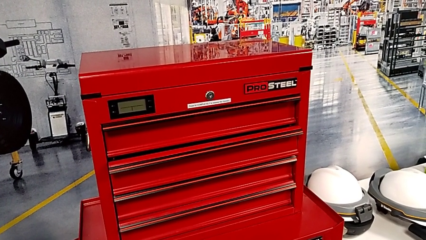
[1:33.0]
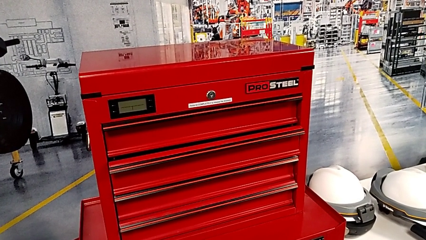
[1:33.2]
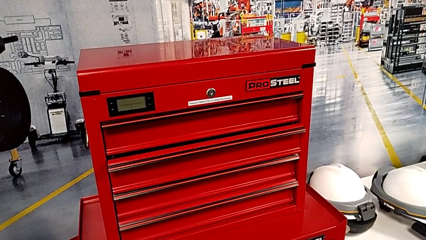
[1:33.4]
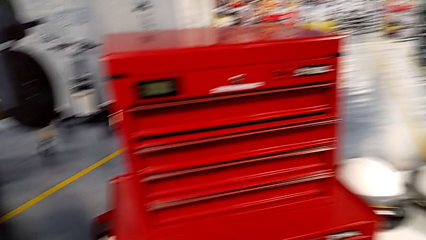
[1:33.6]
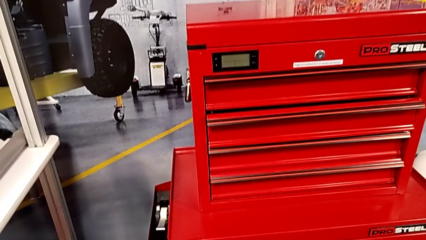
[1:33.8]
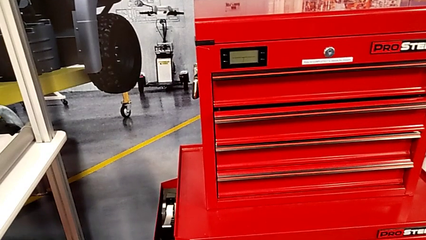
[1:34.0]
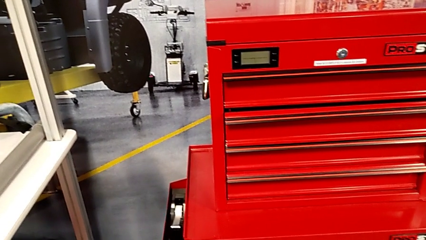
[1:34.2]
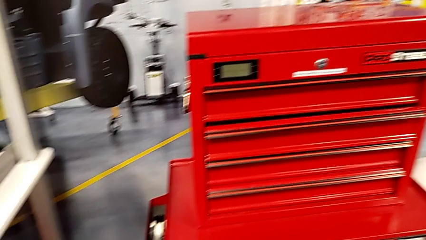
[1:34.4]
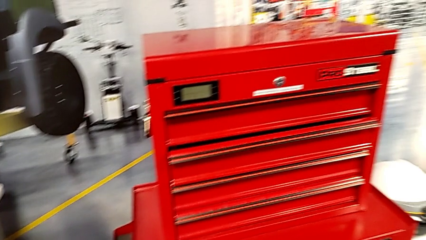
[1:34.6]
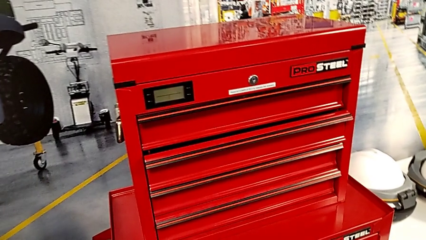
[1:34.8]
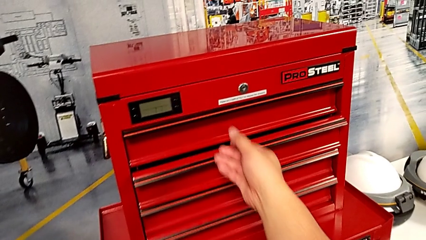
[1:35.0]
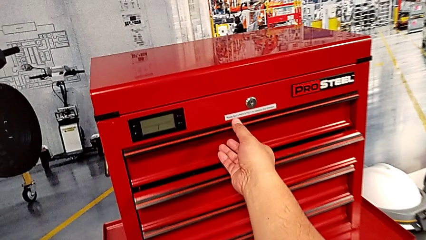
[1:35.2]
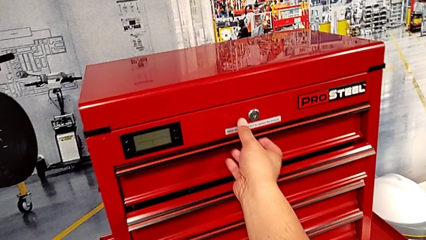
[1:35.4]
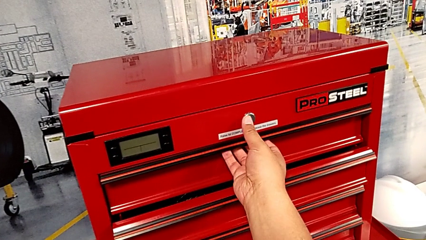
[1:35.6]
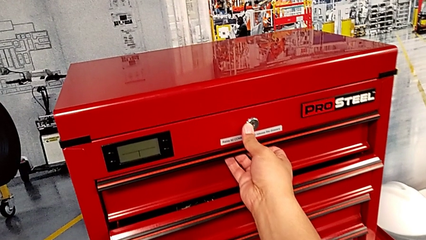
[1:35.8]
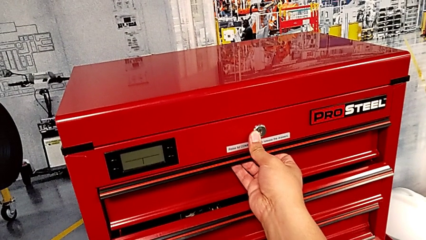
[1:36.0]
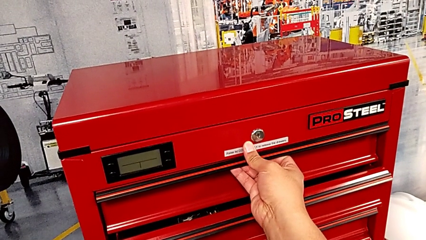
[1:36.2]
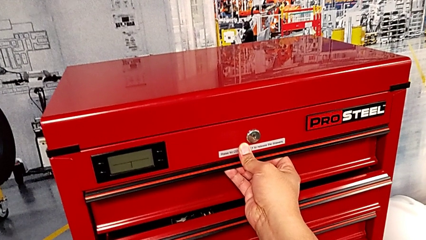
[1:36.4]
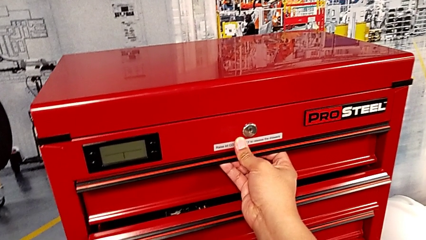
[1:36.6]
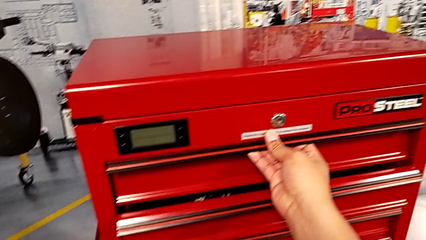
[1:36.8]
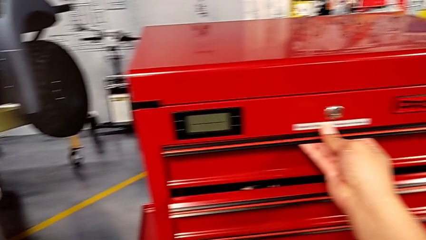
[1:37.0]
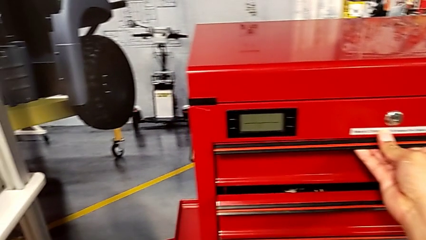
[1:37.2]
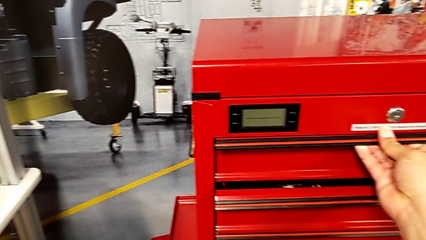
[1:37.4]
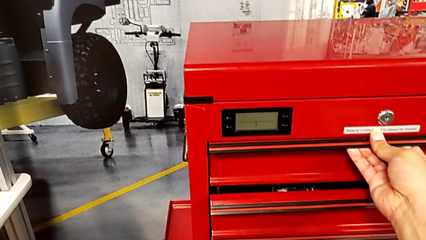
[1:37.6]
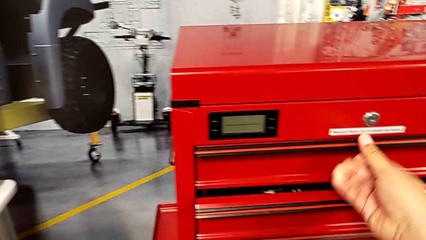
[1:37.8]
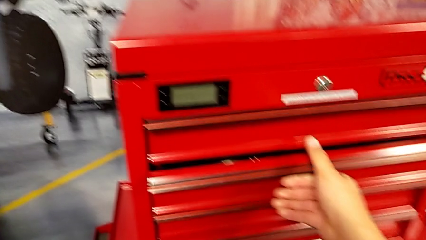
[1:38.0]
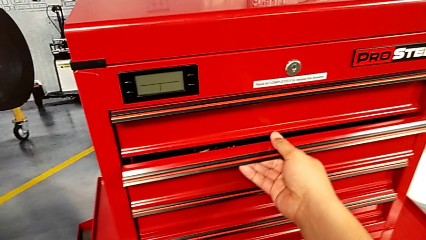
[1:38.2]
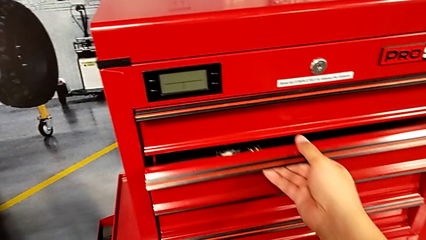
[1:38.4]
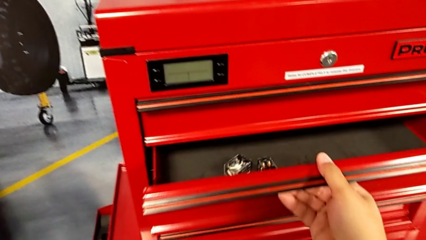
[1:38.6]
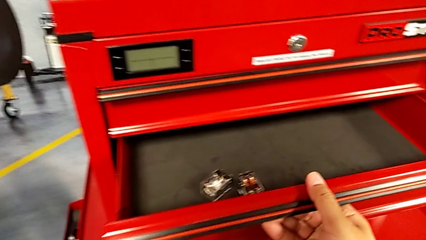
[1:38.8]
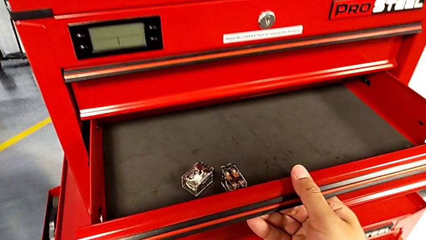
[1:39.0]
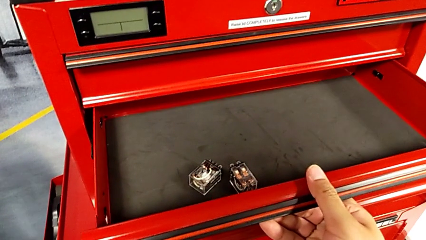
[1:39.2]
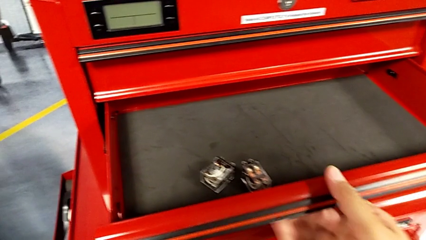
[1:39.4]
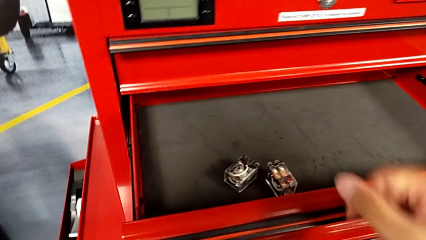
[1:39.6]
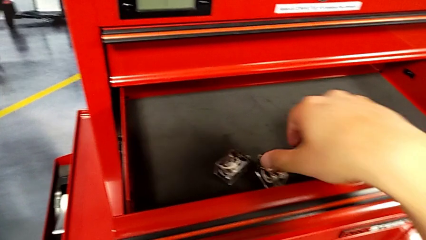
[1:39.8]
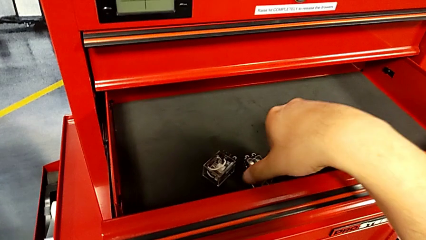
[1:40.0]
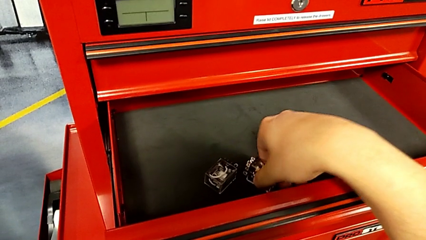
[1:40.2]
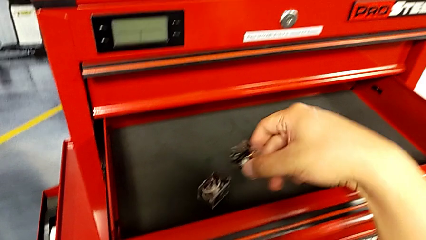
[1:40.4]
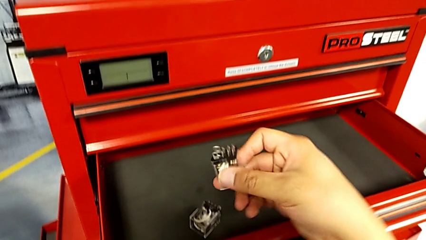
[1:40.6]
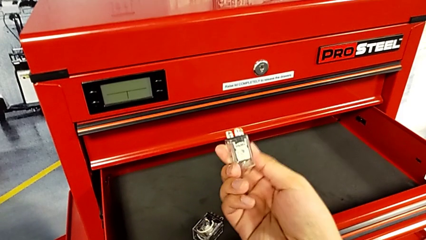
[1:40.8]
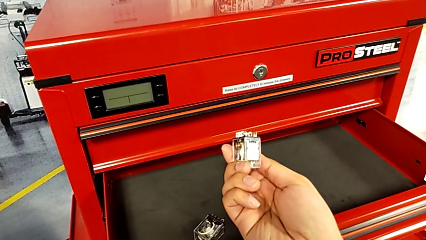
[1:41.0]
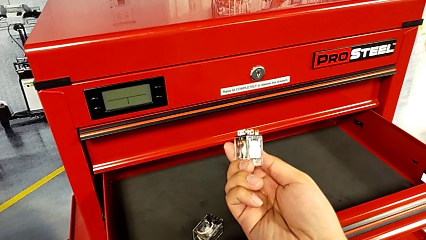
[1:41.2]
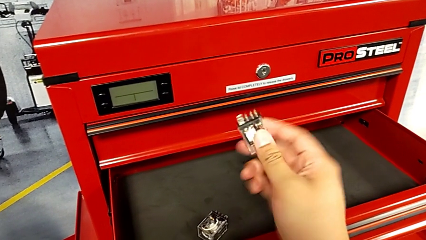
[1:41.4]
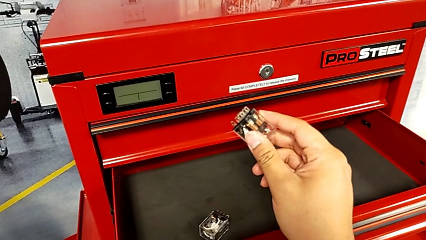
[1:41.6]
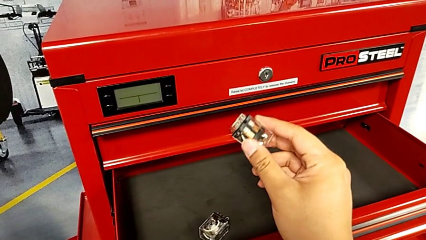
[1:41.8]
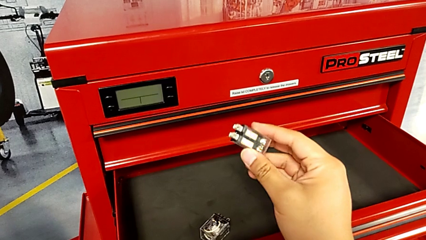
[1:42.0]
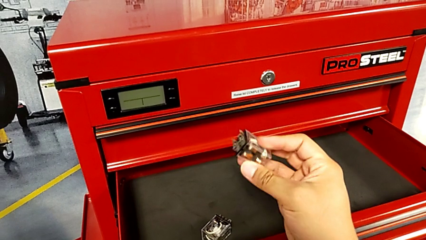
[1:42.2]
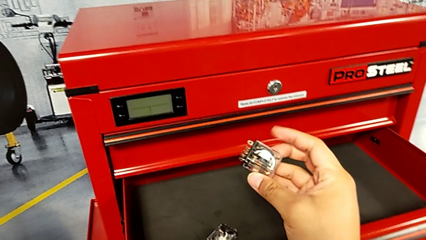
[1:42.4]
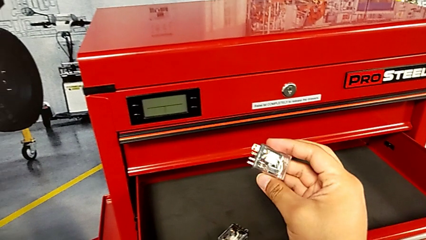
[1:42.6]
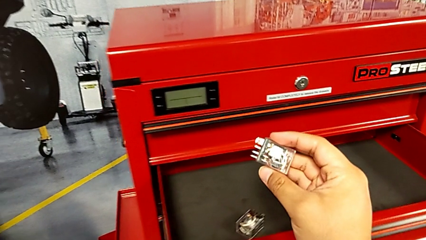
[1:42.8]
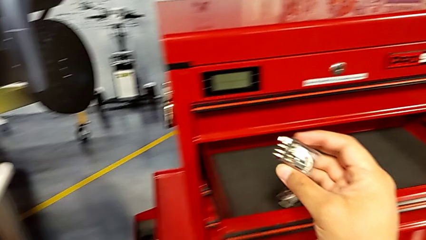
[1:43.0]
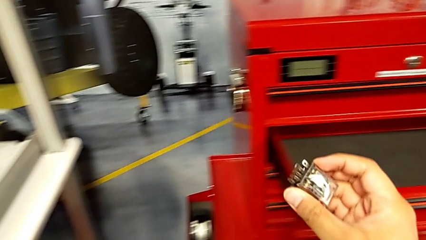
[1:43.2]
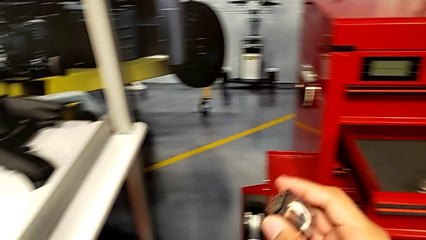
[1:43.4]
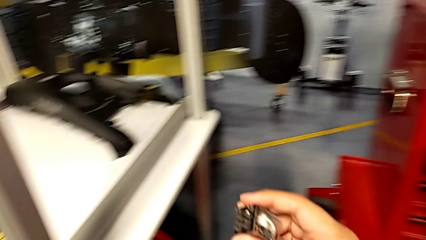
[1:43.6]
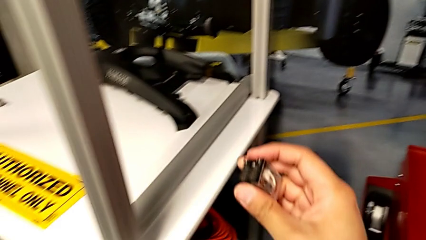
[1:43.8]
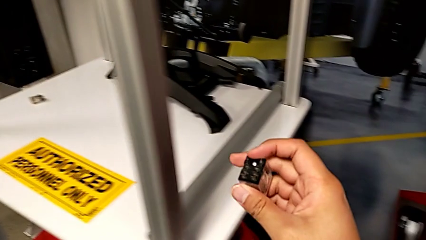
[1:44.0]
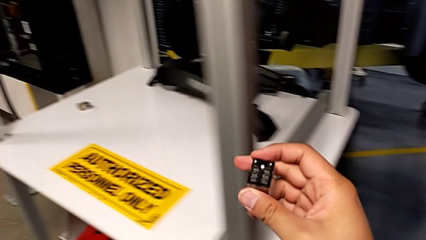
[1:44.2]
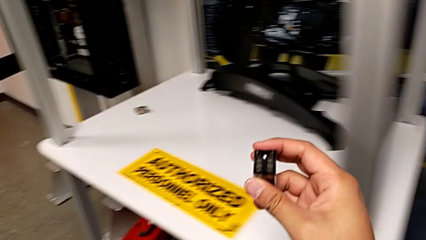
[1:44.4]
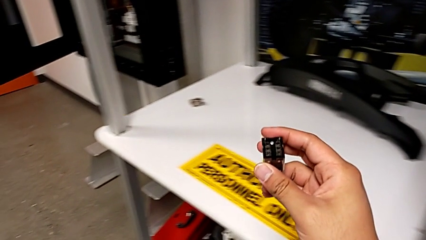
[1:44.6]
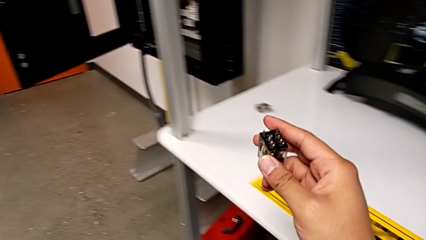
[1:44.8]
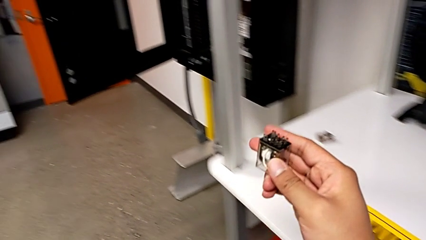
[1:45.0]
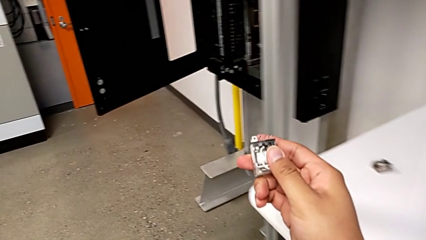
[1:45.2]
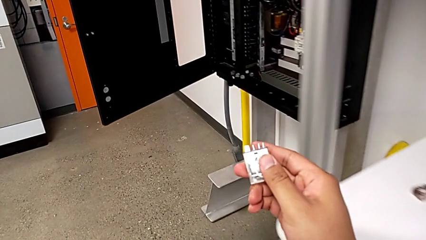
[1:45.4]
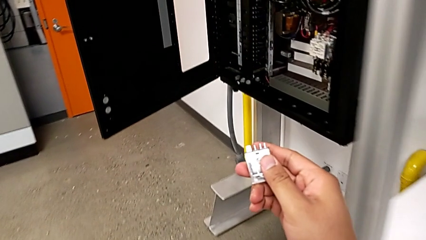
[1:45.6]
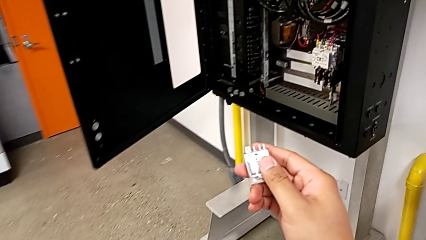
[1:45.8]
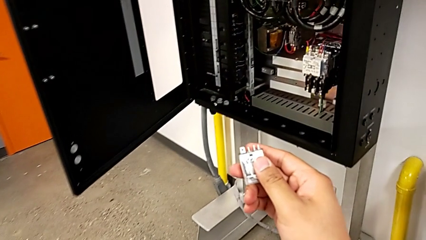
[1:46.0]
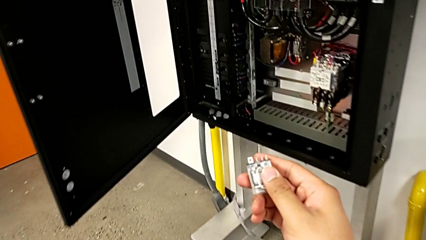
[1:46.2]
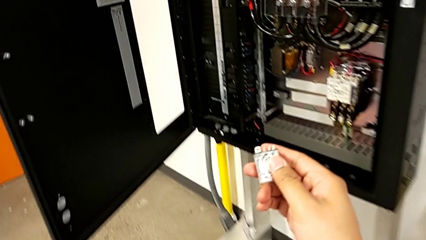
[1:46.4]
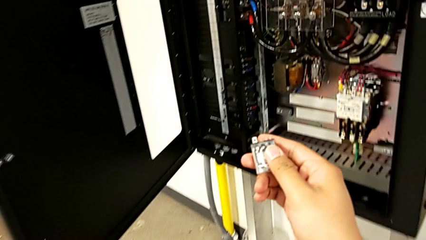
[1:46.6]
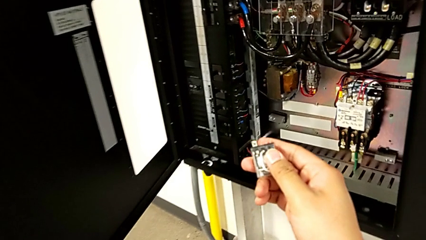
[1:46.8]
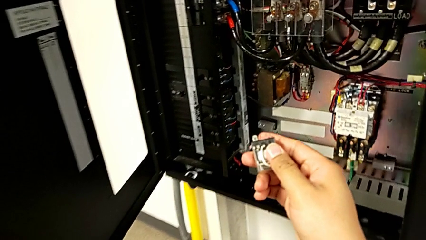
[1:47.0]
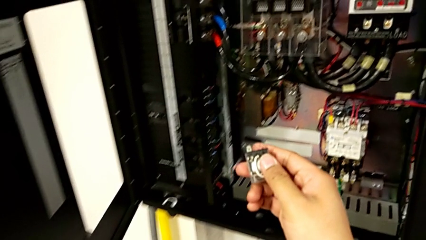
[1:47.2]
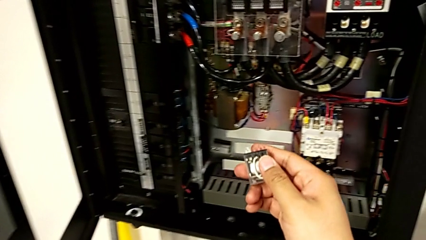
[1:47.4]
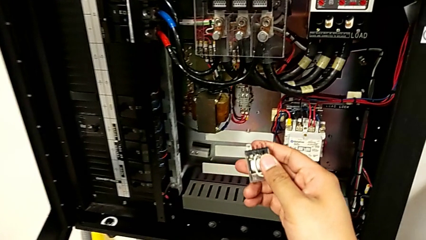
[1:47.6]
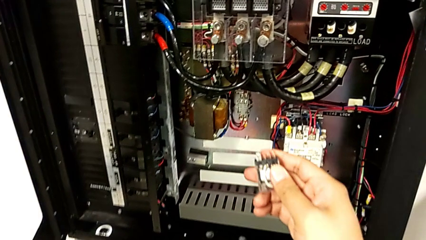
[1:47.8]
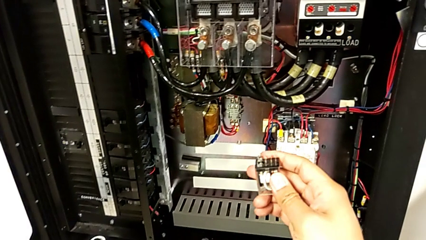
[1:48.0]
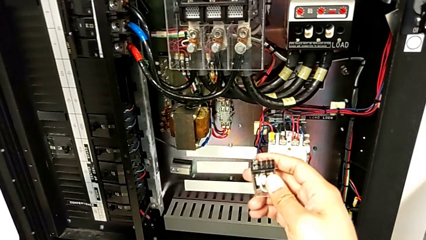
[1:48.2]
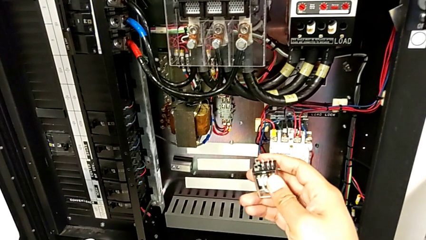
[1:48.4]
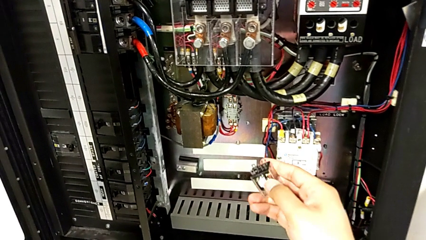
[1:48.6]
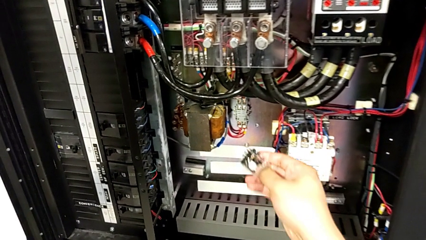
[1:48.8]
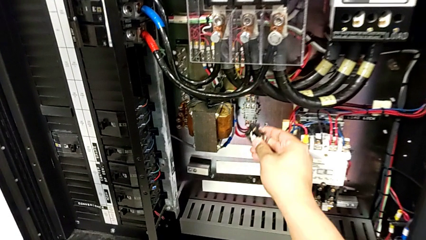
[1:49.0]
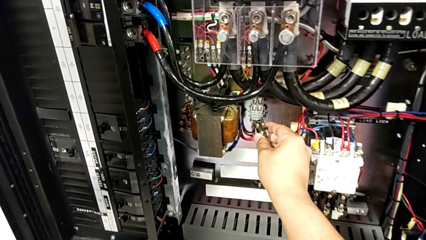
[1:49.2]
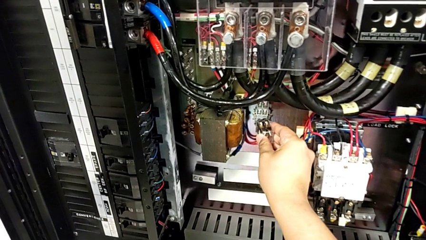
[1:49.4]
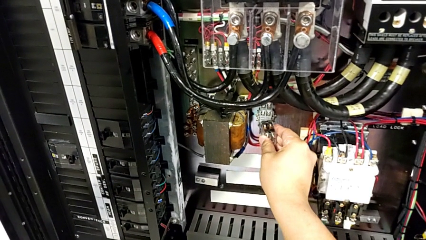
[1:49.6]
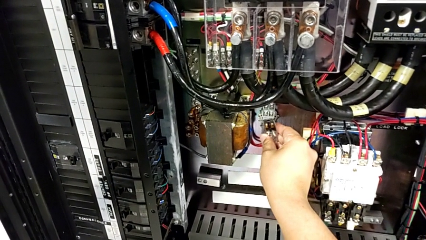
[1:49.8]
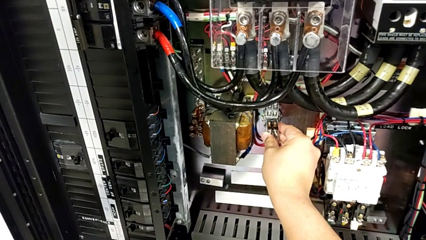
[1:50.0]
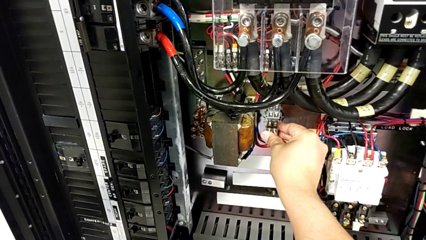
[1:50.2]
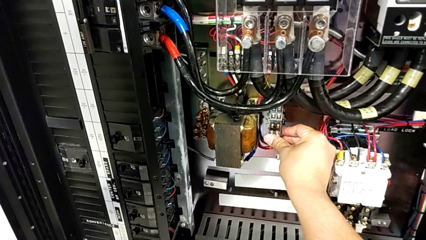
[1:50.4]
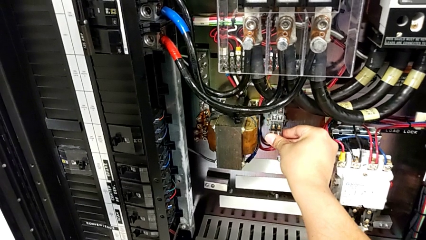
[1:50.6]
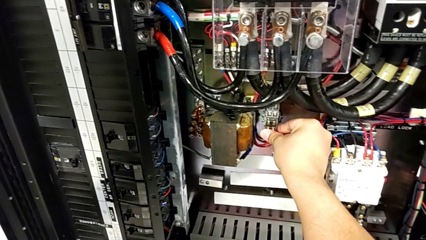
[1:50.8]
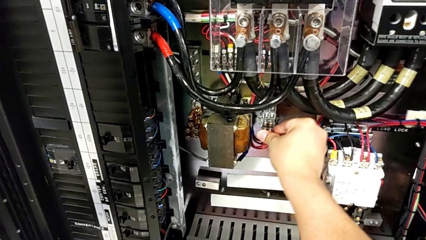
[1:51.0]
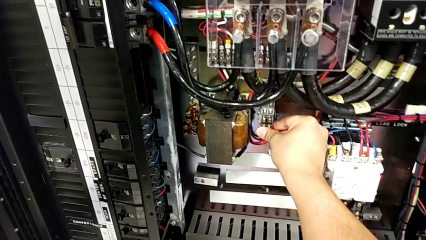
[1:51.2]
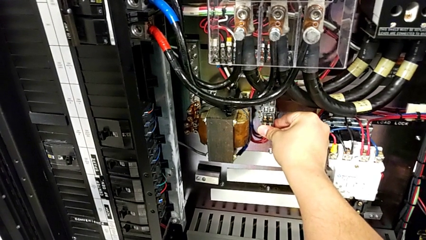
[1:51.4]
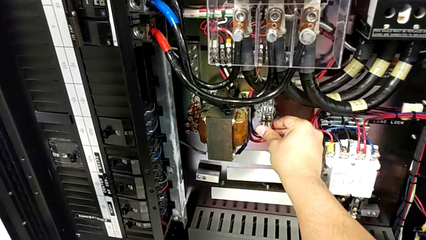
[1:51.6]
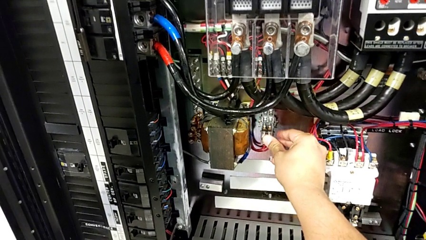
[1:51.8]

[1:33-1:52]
The camera wearer is changing the circuit breaker from the circuit breaker box. They wrongly open the wrong drawer, open the drawer, grab the circuit breaker, hold it and assemble it.
